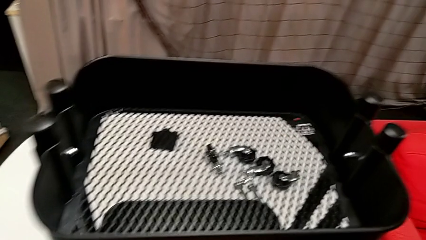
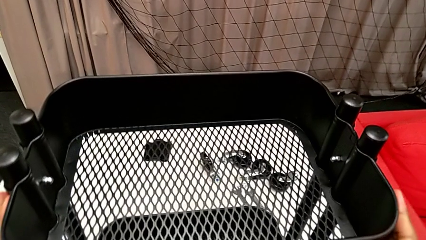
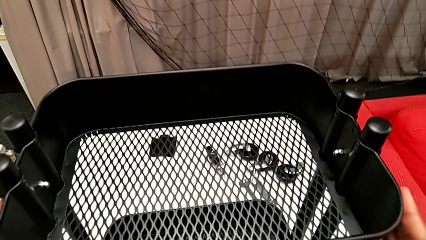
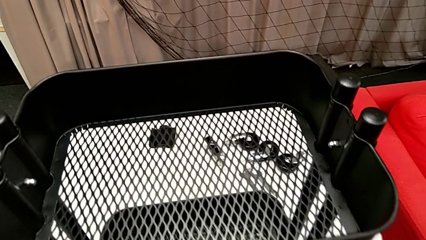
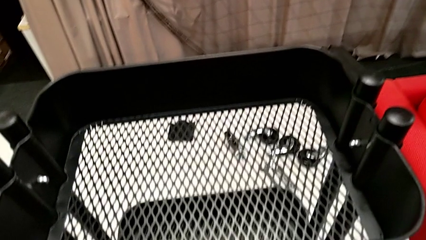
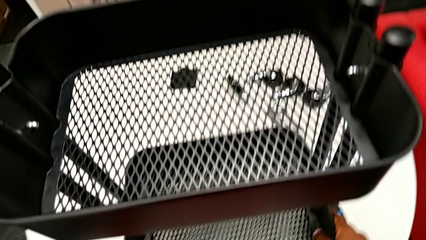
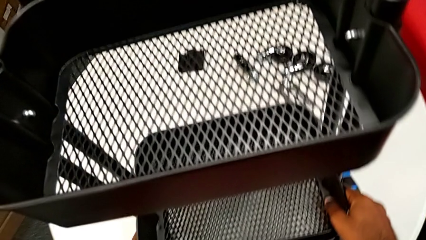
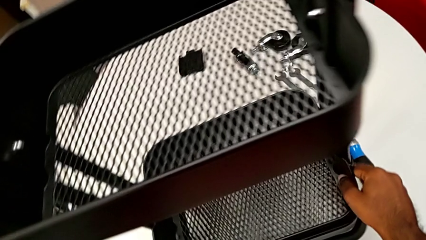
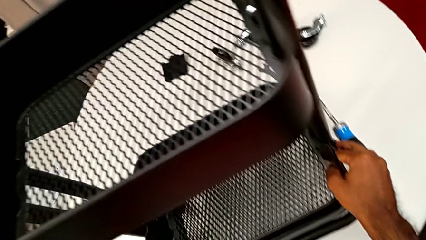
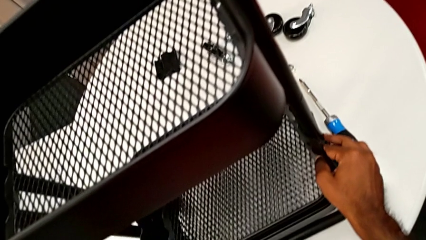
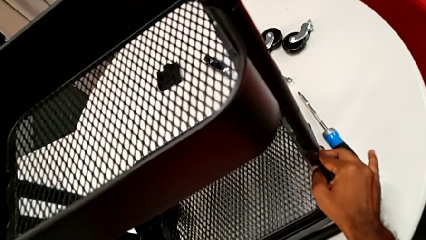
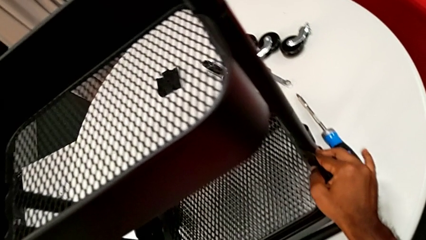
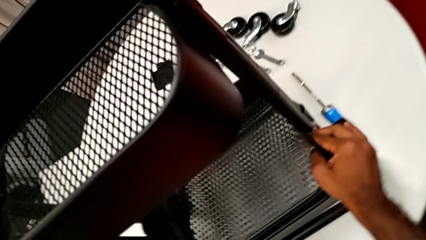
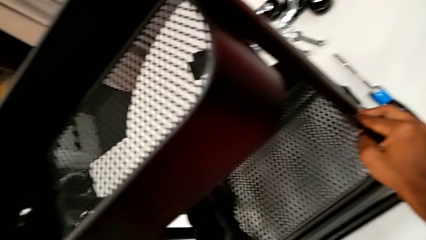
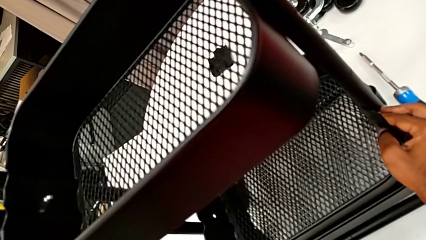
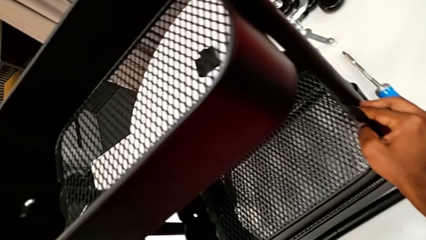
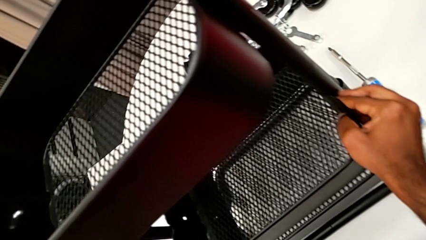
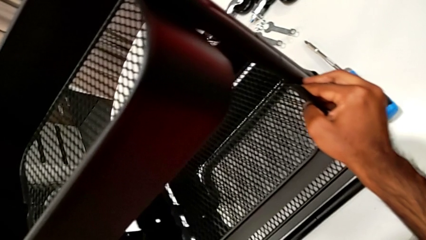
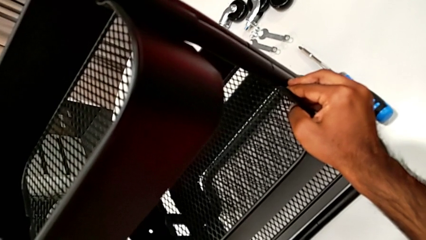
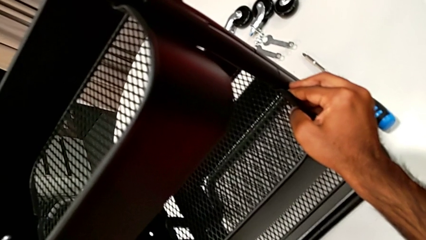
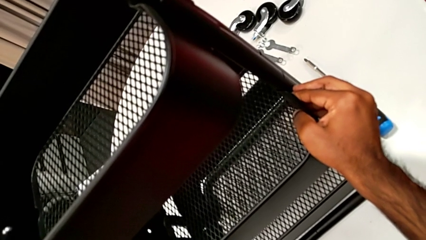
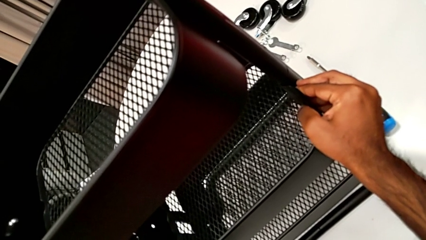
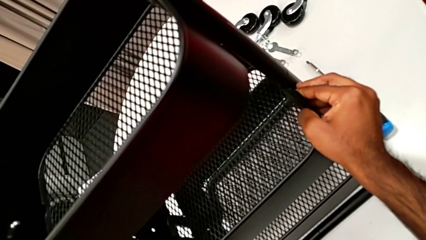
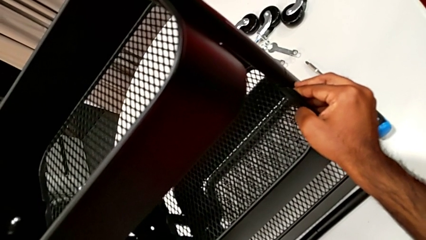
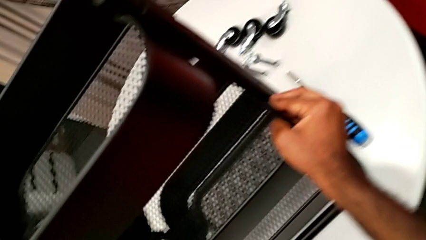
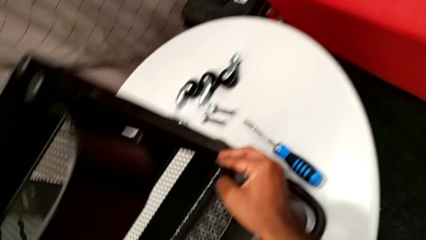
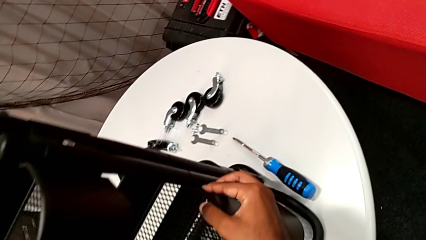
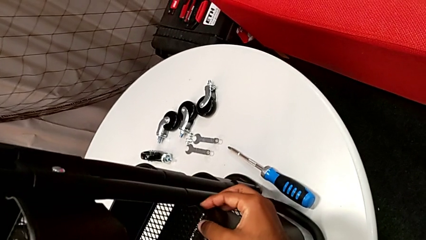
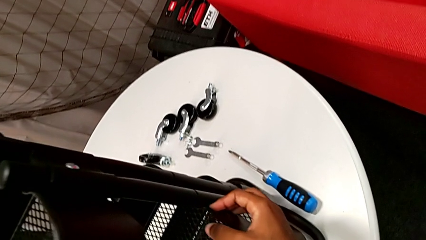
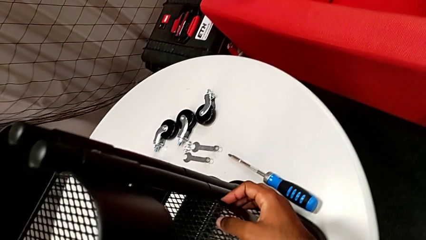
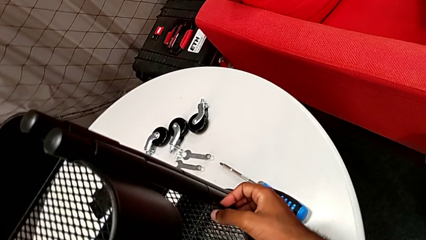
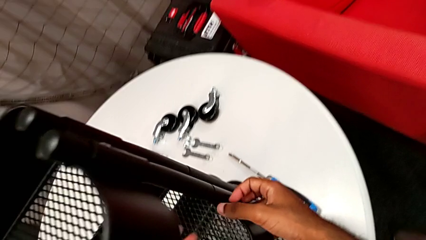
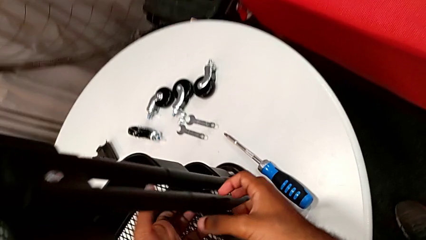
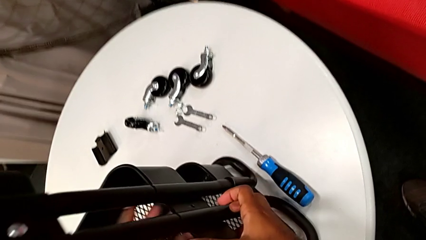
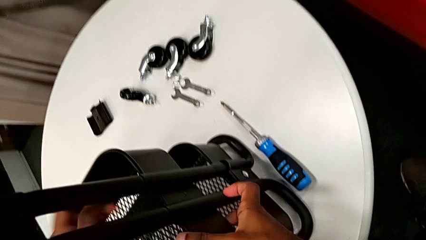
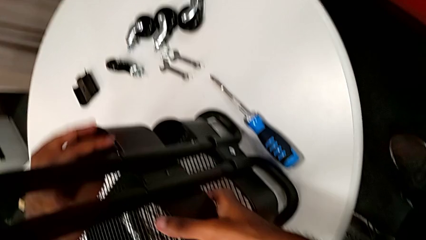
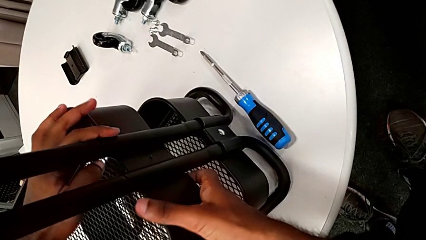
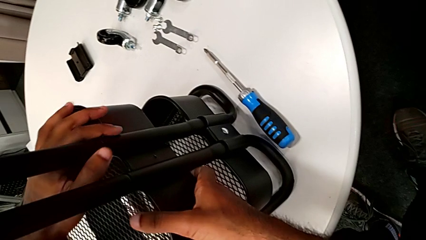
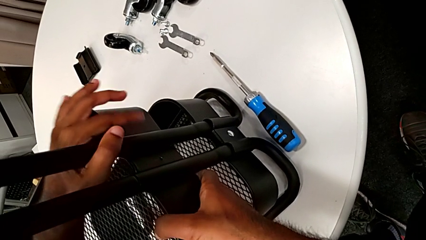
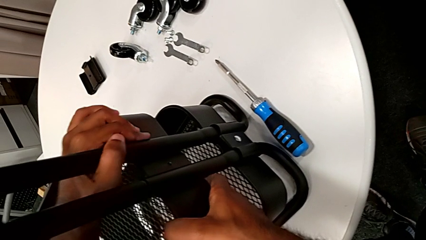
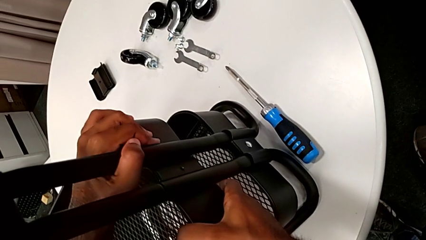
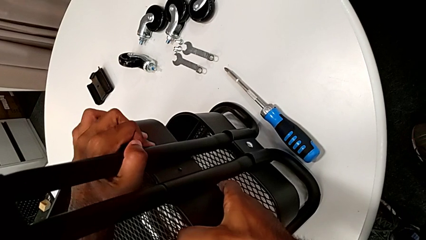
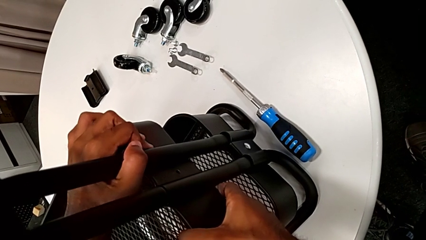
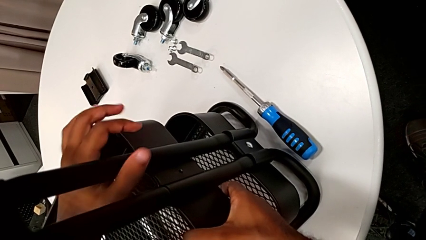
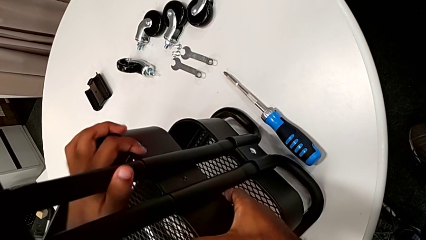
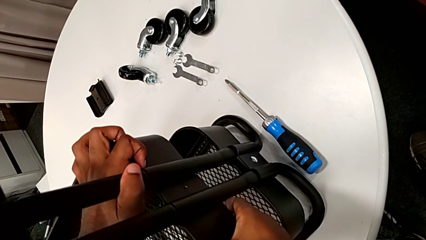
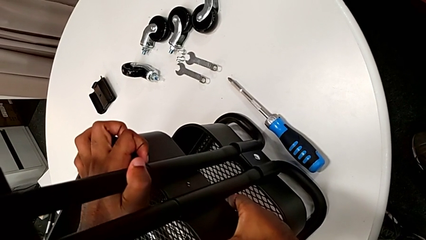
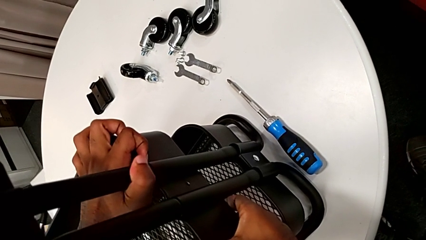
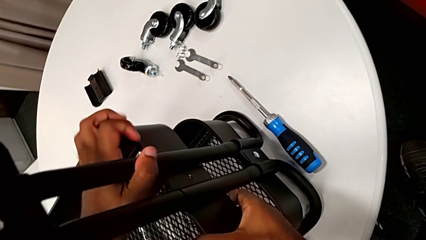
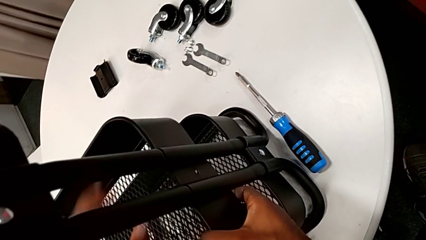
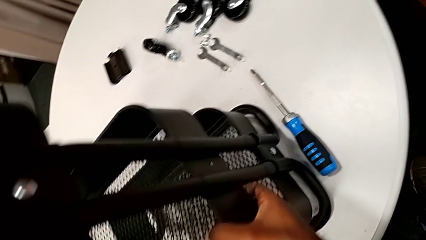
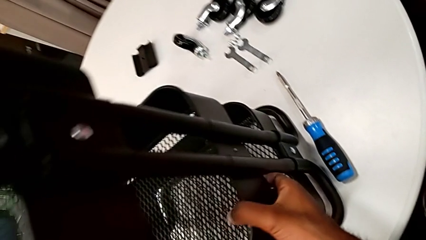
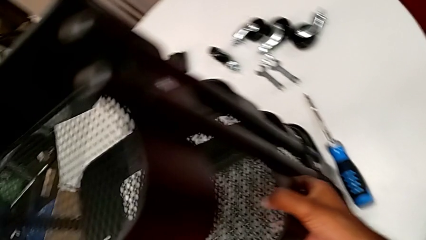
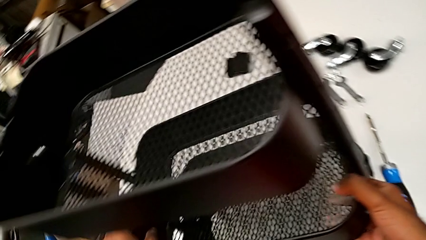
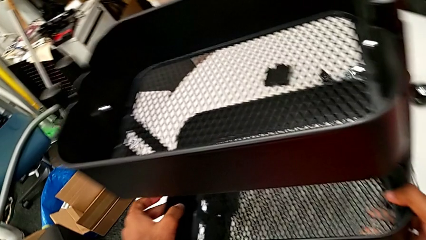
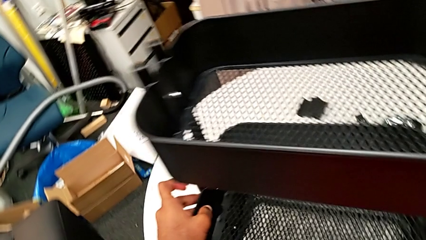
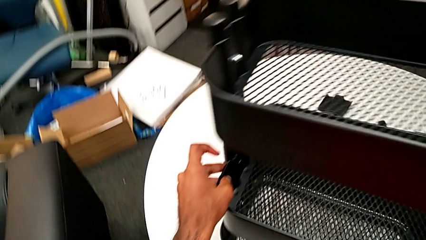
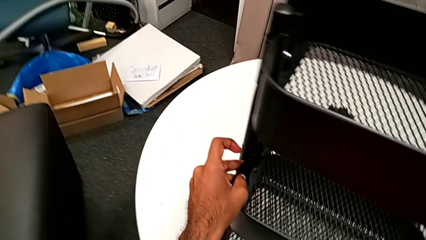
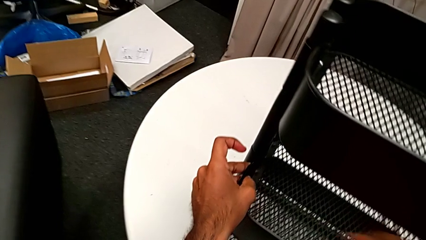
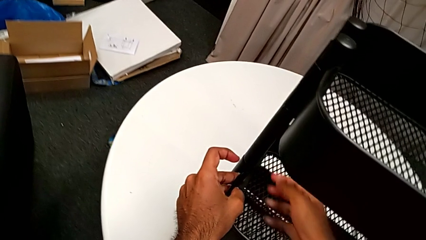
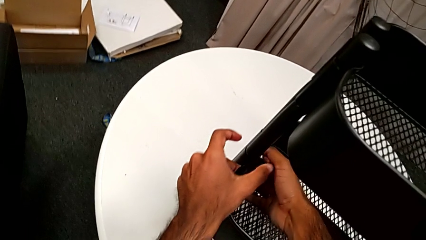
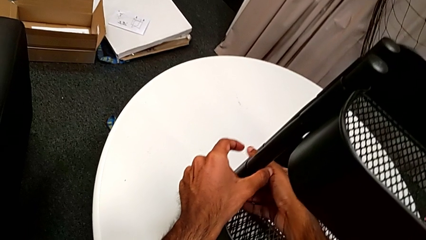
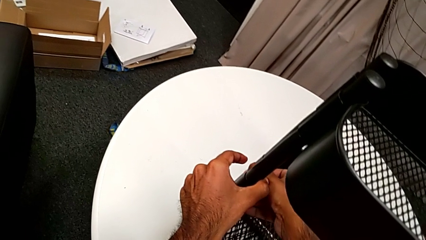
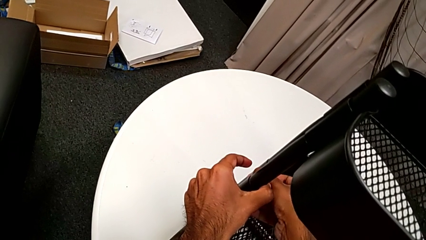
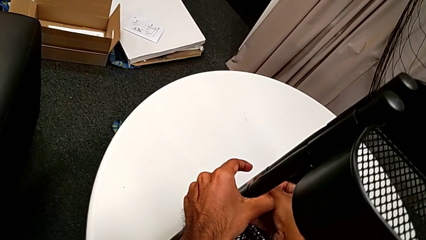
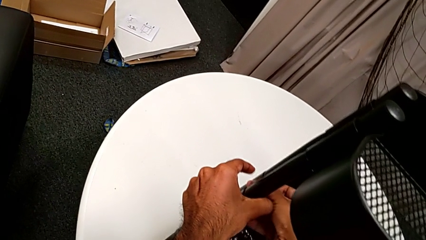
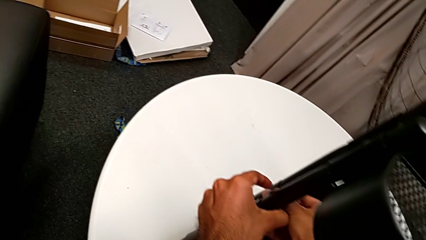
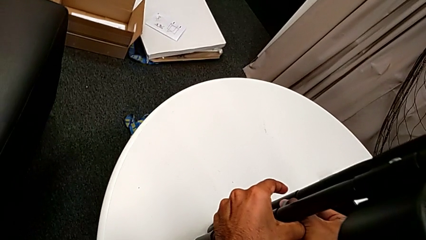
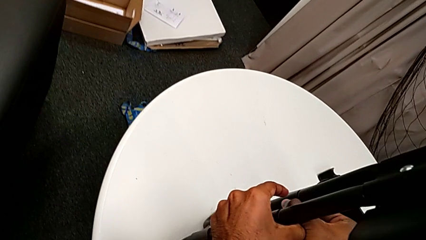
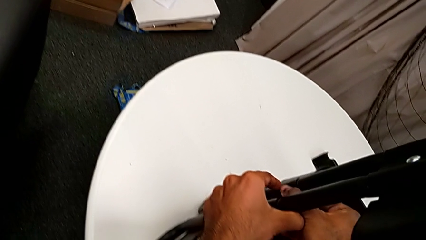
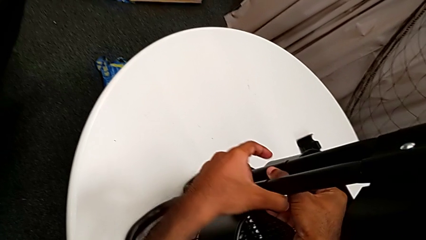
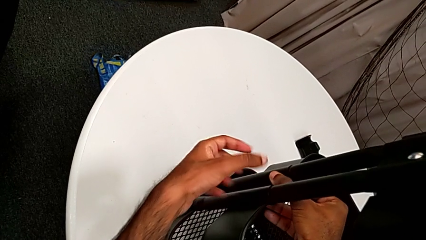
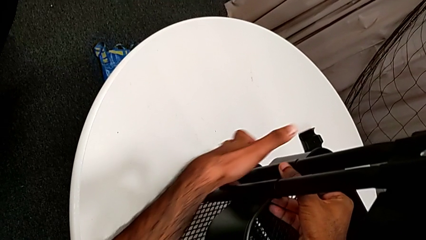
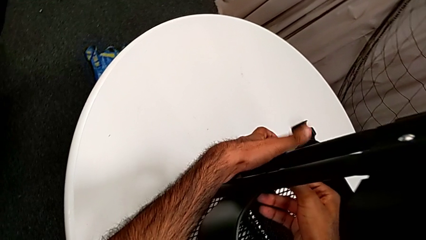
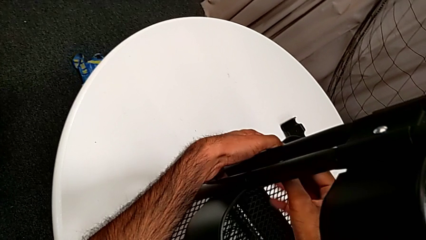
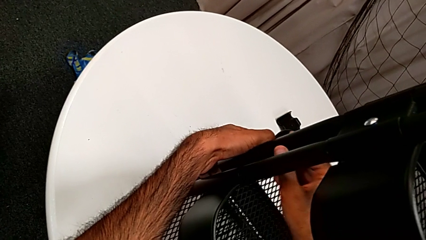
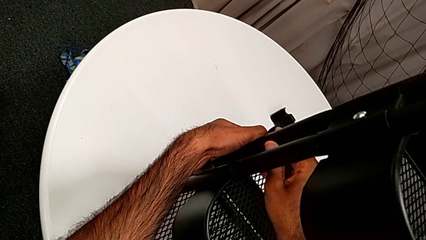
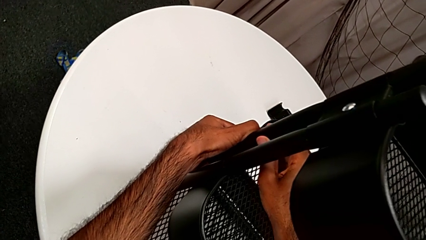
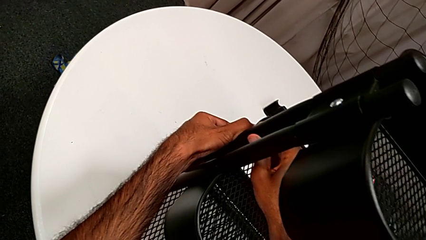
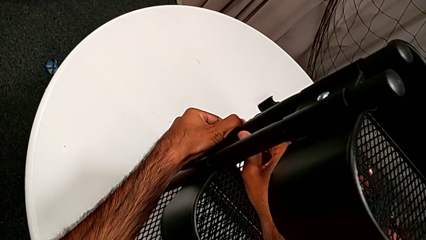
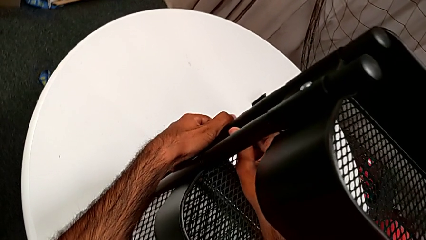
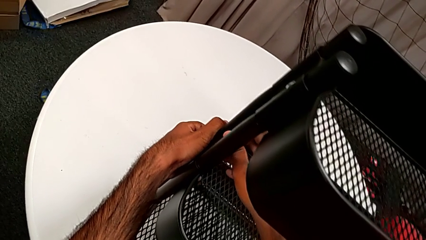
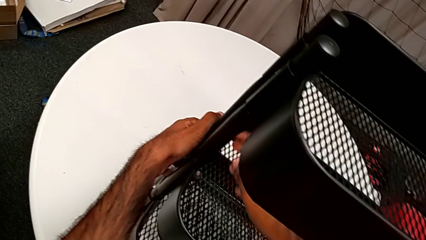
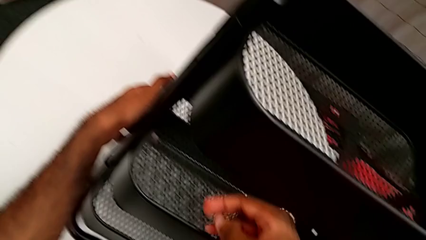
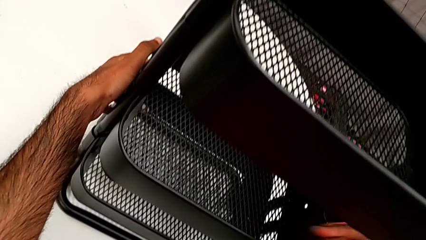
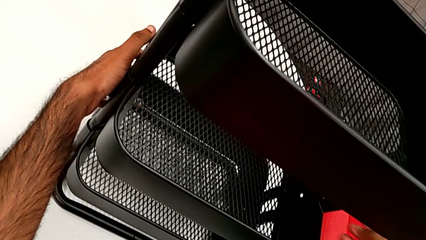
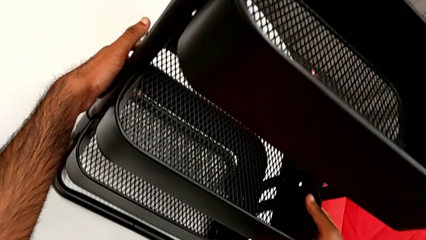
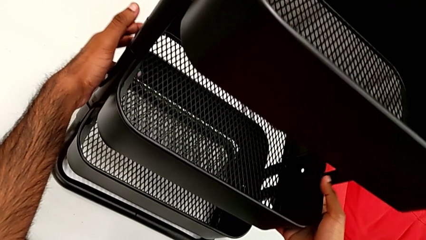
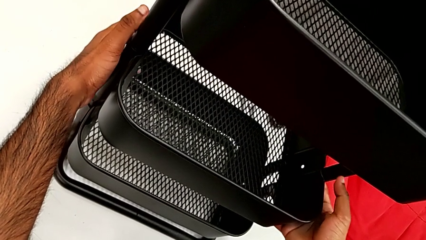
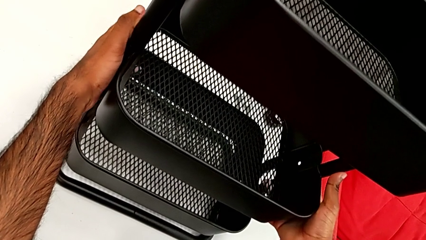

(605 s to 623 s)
The camera wearer is placing the middle tray. They grab the middle grid tray, lift it and align it twice.
